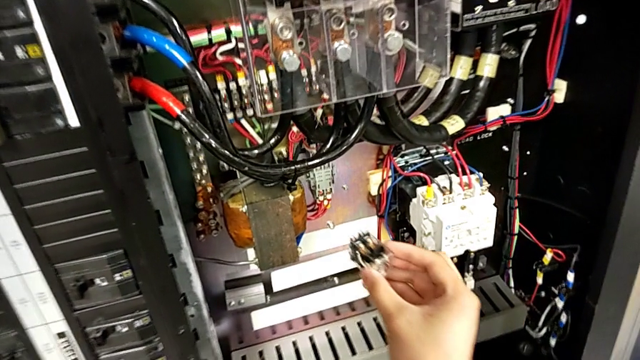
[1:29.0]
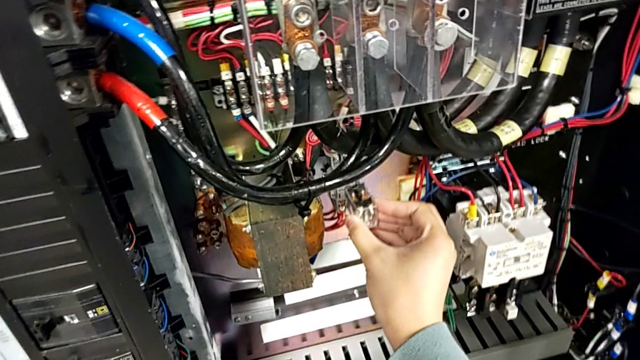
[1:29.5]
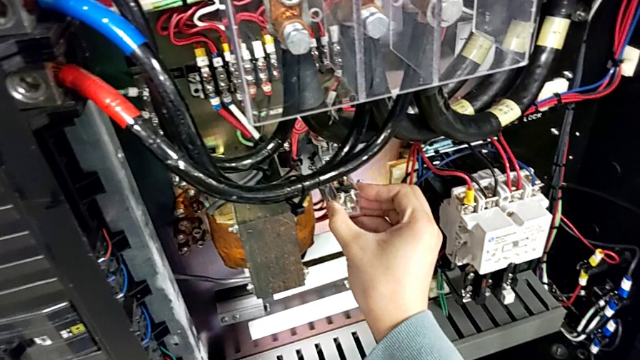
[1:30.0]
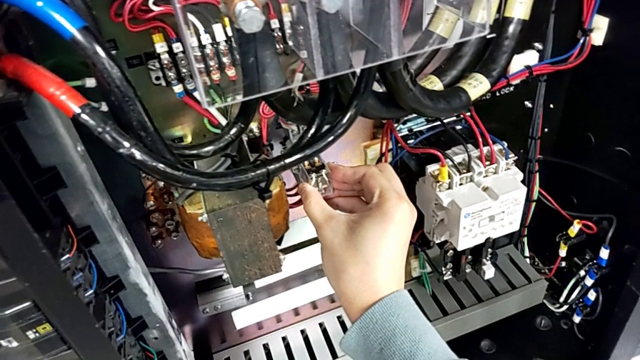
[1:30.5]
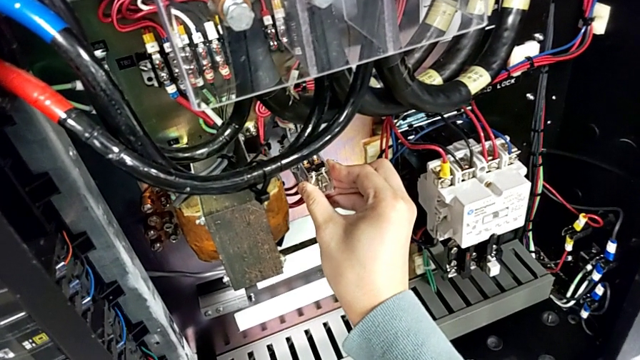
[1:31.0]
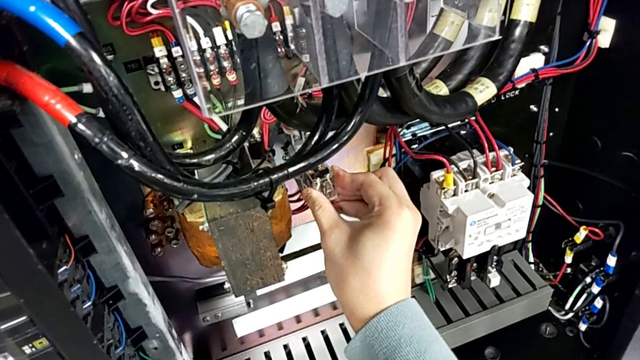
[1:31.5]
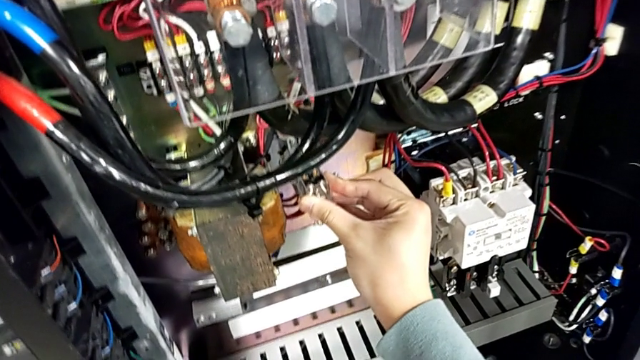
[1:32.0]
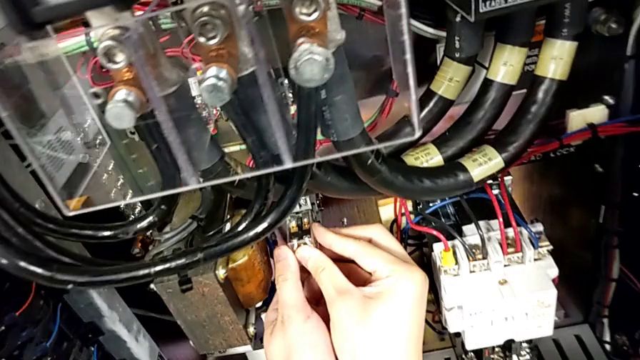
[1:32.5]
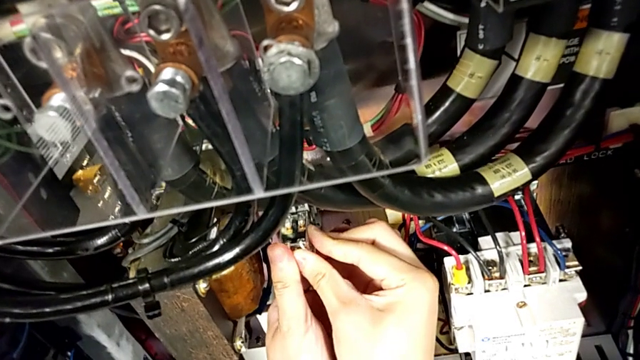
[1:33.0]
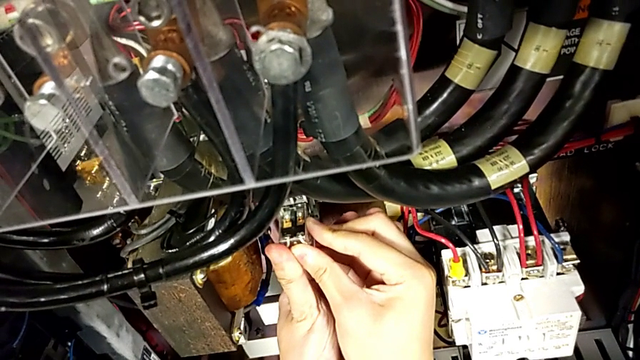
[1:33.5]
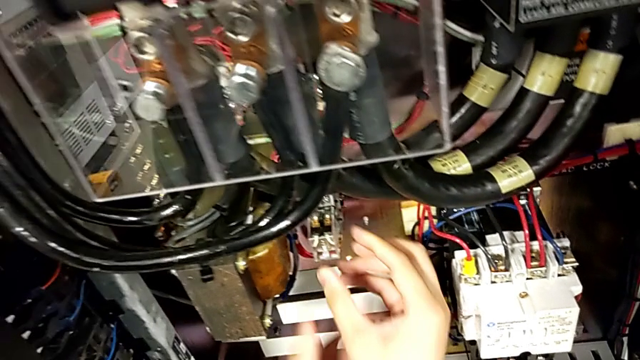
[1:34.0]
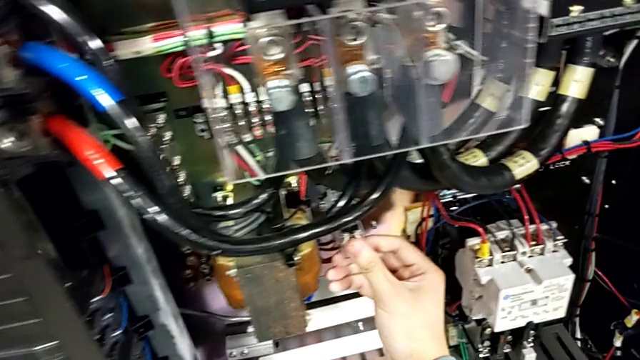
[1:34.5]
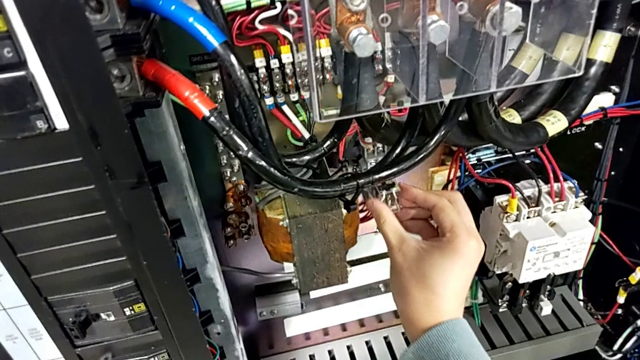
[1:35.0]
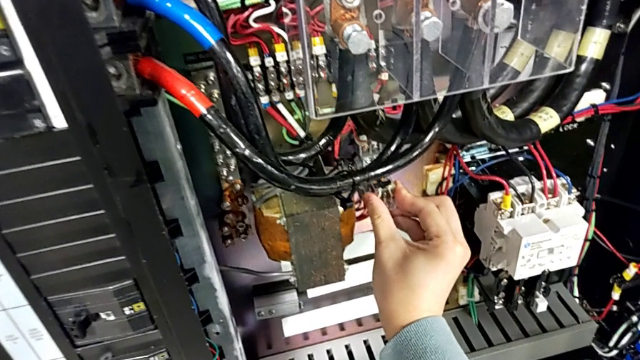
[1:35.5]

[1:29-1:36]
The camera wearer is exchanging the circuit breaker. They insert the circuit breaker and push it.

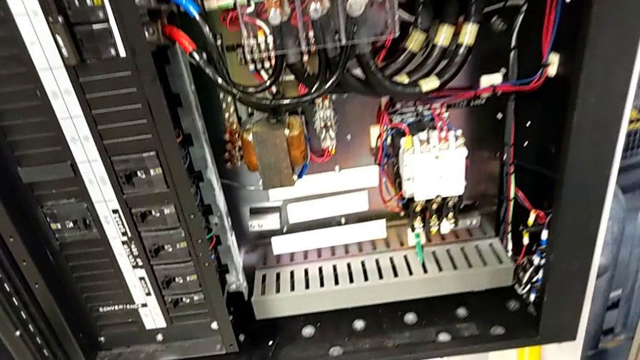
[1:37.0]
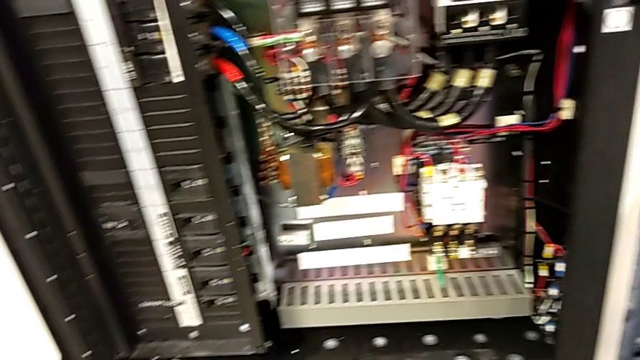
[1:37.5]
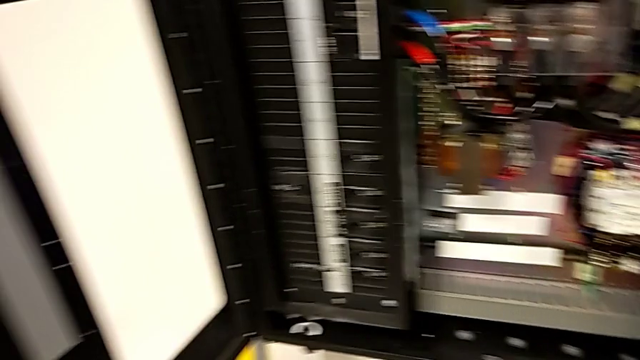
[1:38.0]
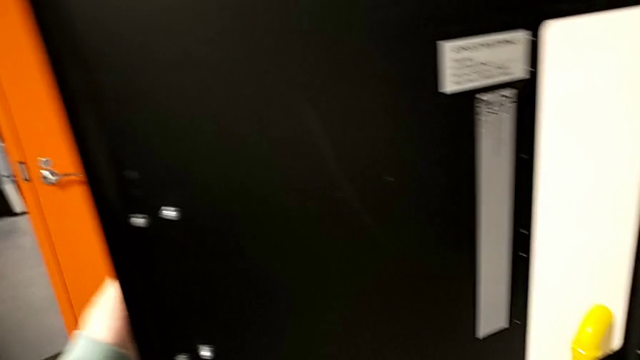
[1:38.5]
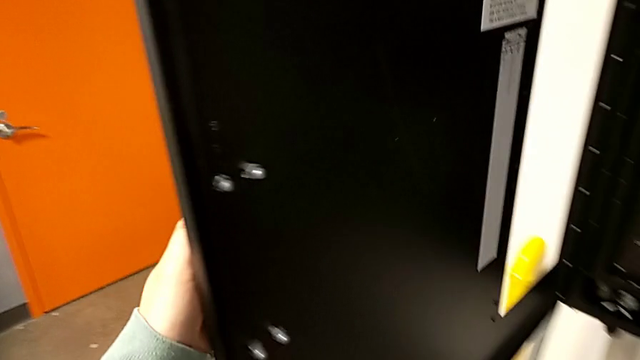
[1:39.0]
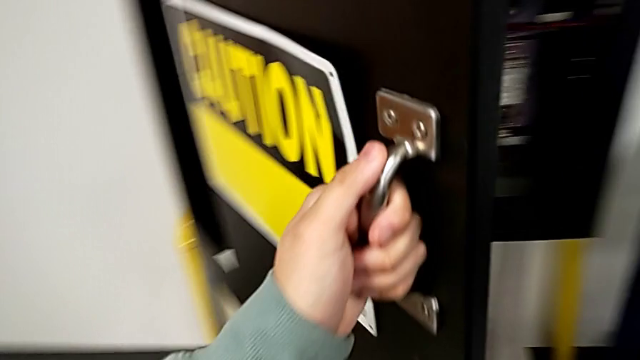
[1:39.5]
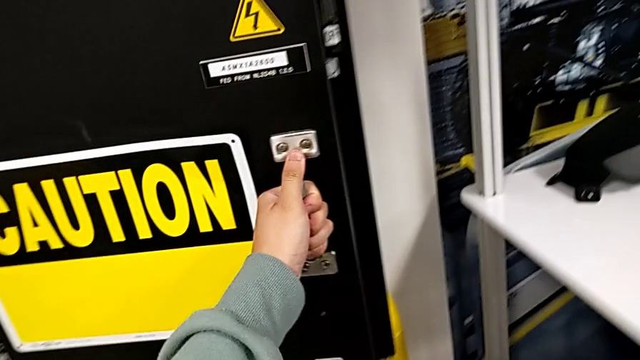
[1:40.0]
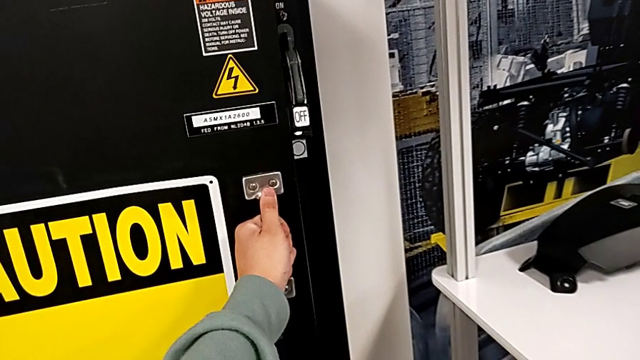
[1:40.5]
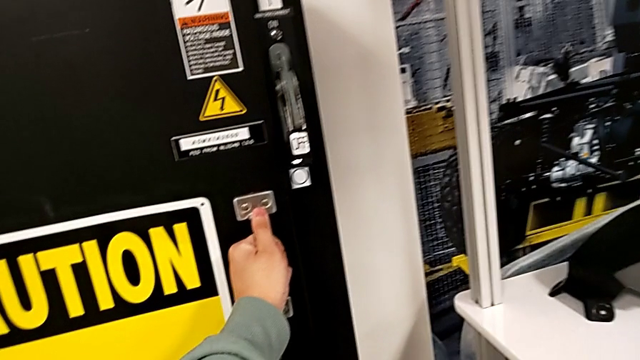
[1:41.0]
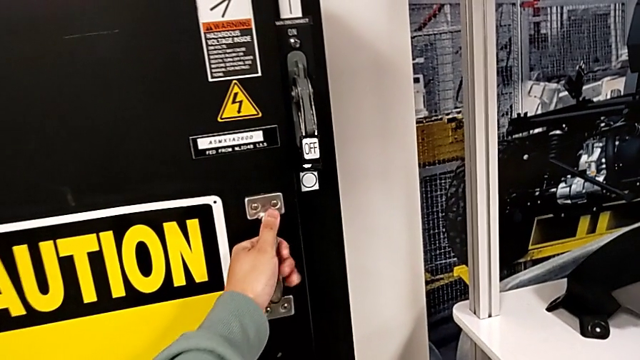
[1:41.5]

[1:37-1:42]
The camera wearer closes the front panel door. They close the front panel door.

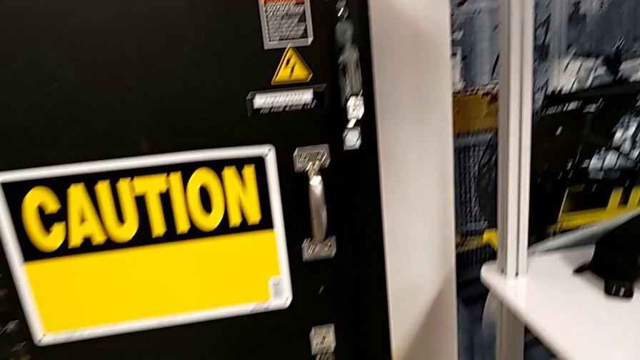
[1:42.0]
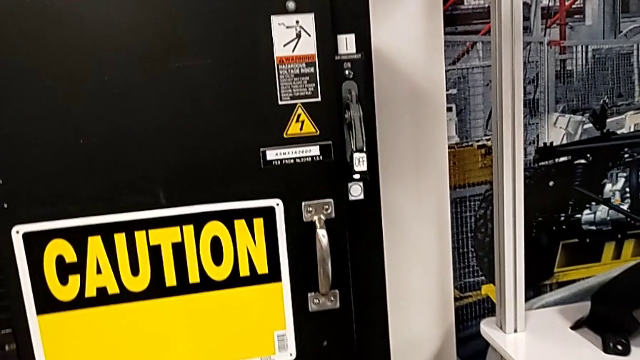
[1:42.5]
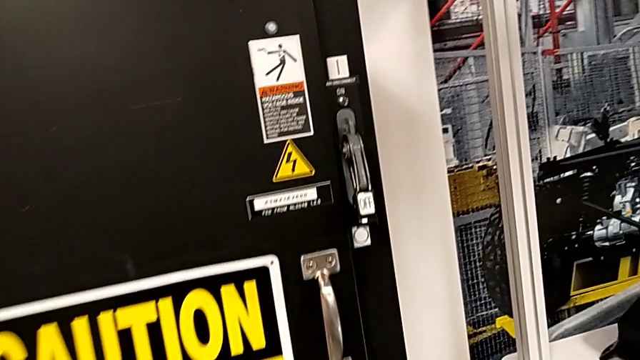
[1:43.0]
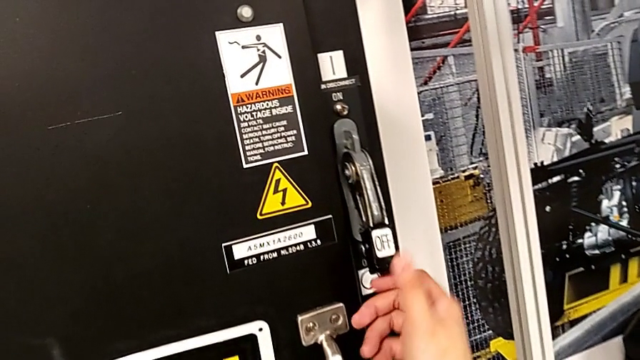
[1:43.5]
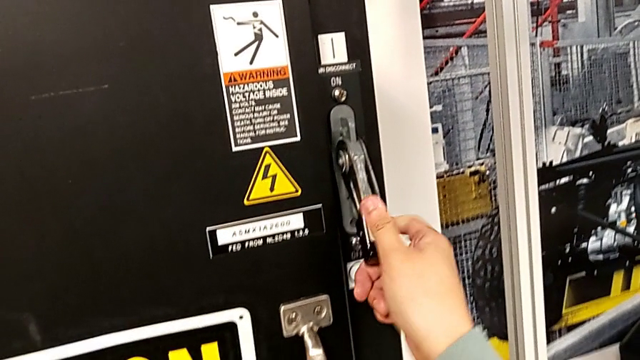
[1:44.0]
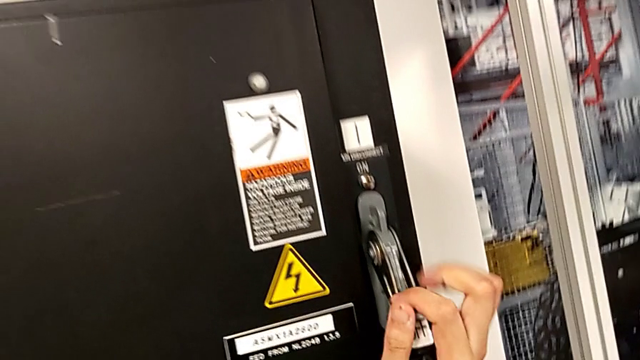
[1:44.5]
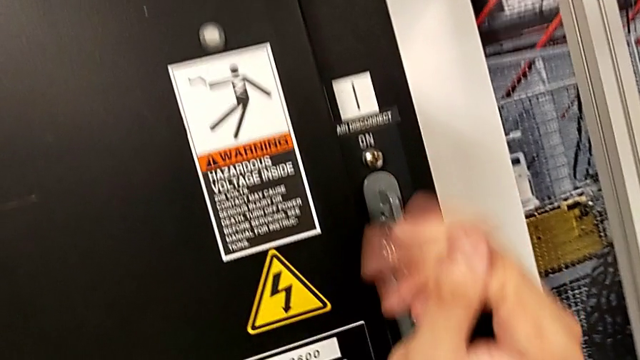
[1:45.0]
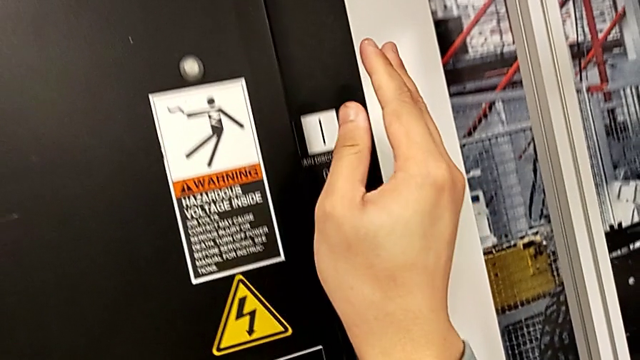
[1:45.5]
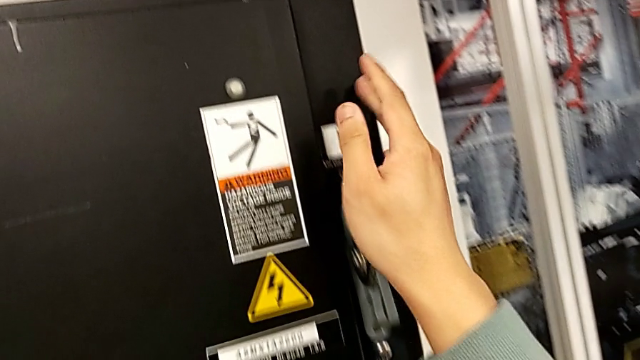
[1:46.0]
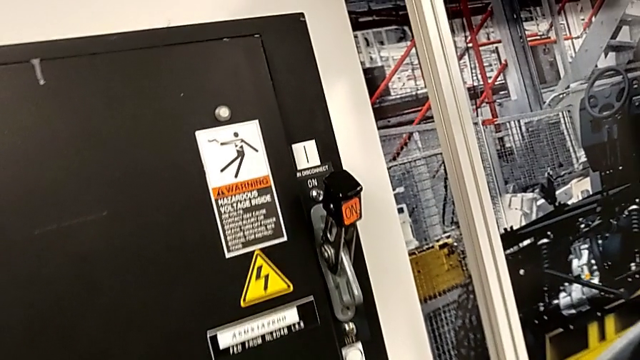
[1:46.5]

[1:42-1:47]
The camera wearer turns on the main power. They pull the lever.

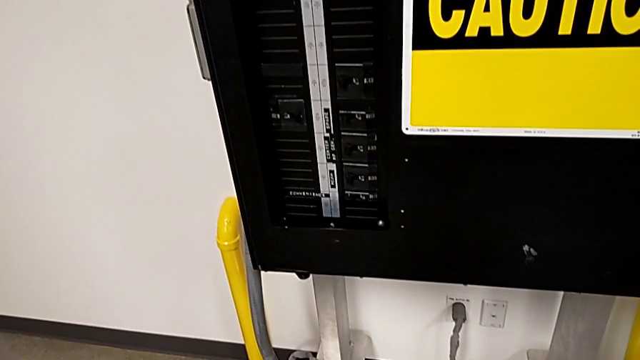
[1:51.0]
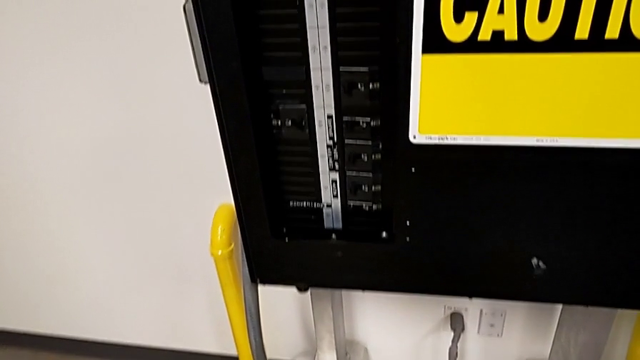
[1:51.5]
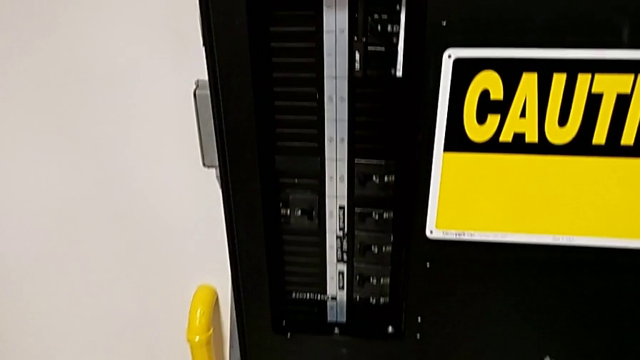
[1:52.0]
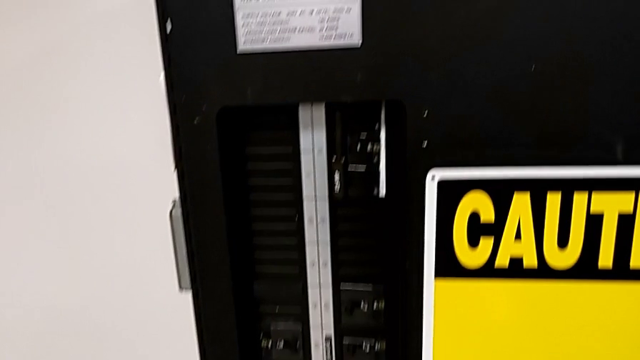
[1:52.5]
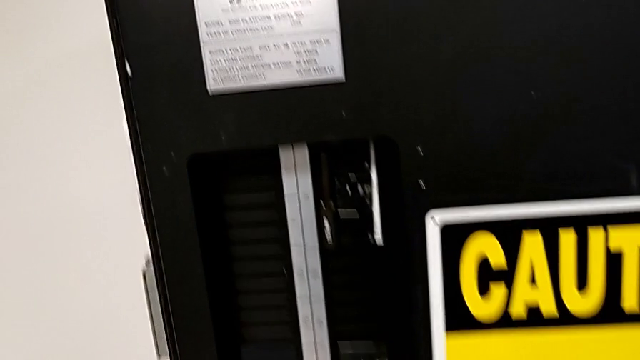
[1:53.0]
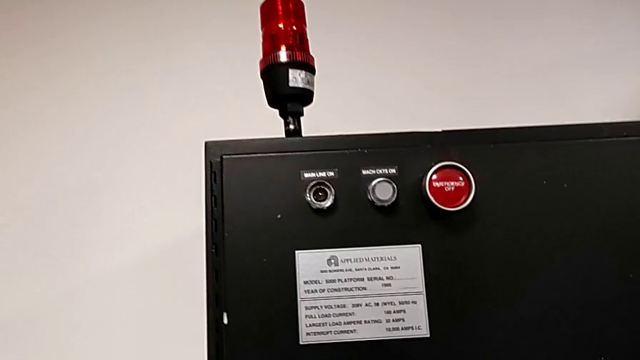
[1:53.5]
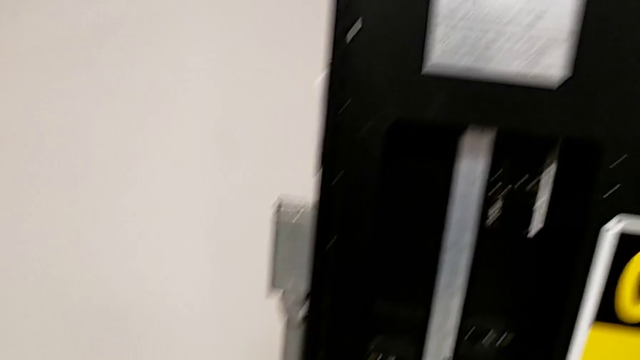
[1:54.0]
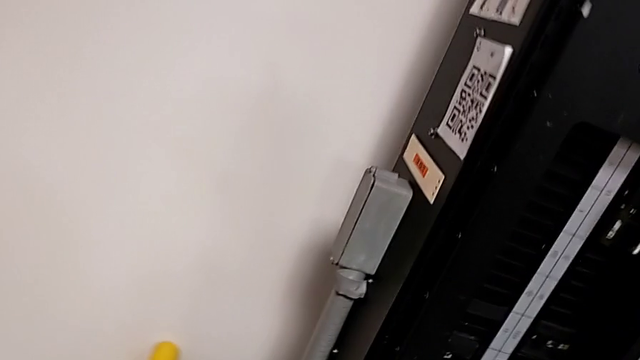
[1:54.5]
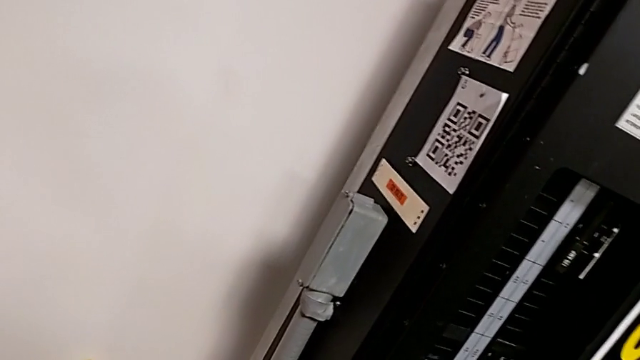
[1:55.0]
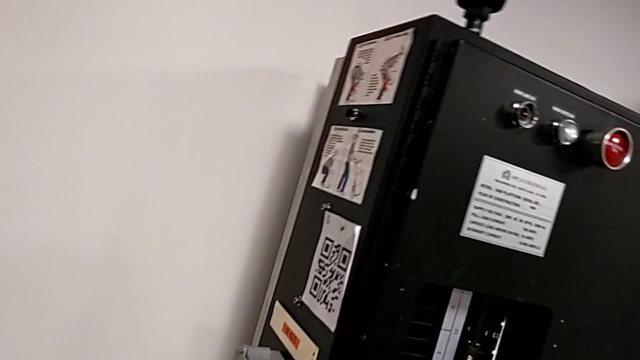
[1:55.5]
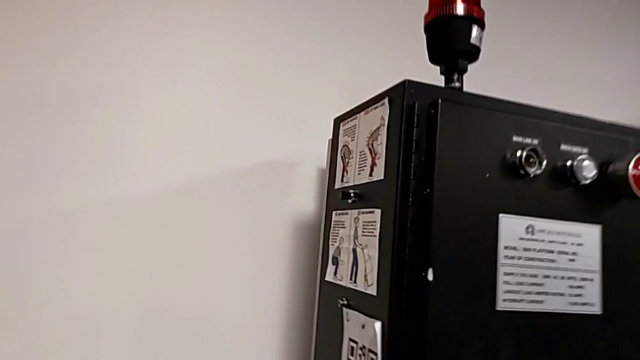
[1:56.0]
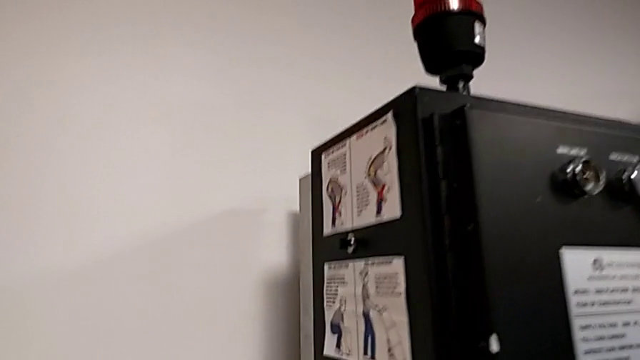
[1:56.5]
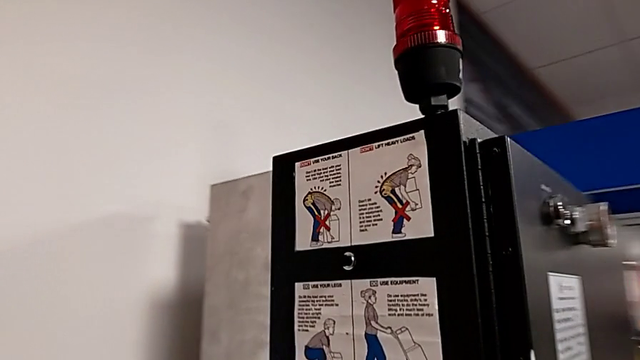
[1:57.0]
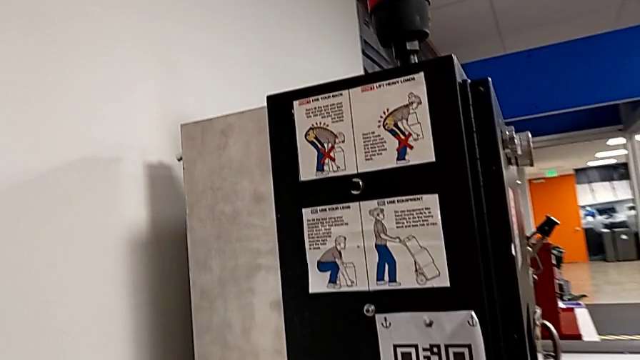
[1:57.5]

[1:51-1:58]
The camera wearer is resetting the circuit breaker panel.
